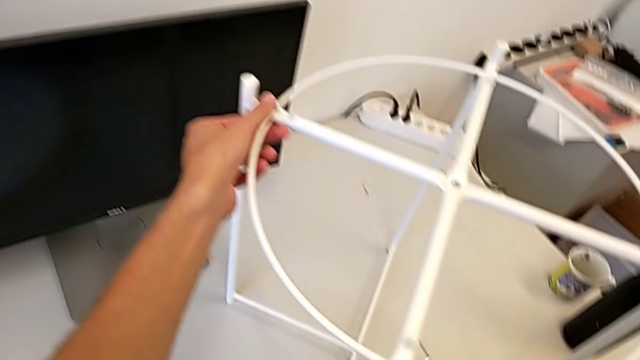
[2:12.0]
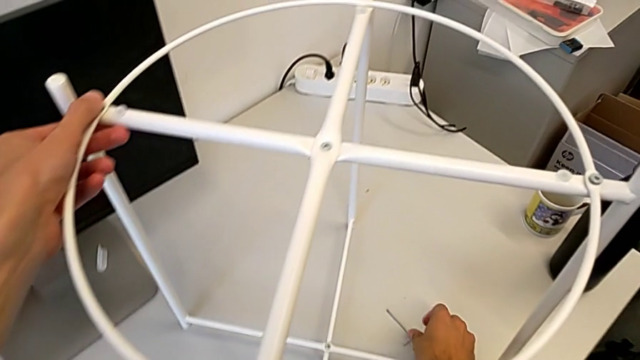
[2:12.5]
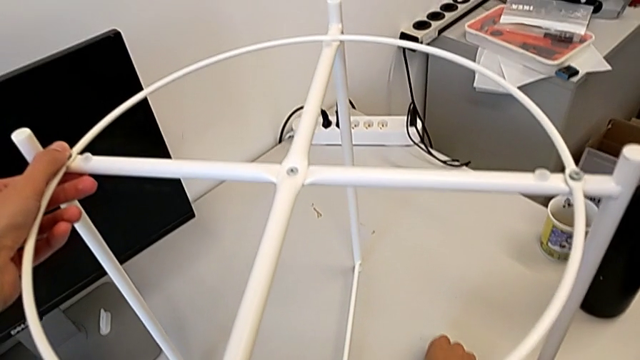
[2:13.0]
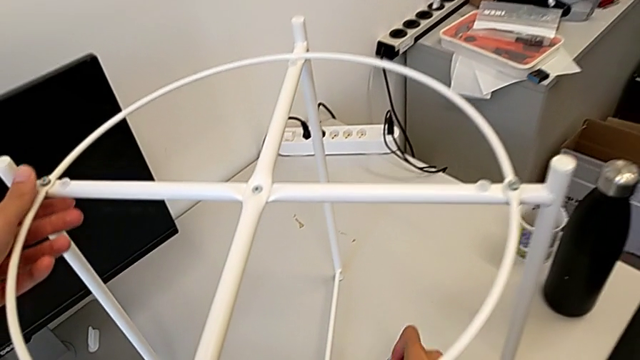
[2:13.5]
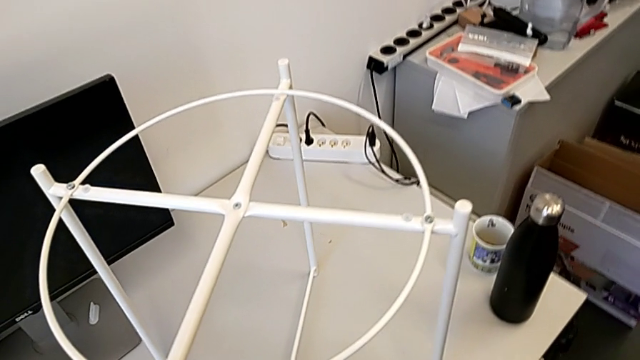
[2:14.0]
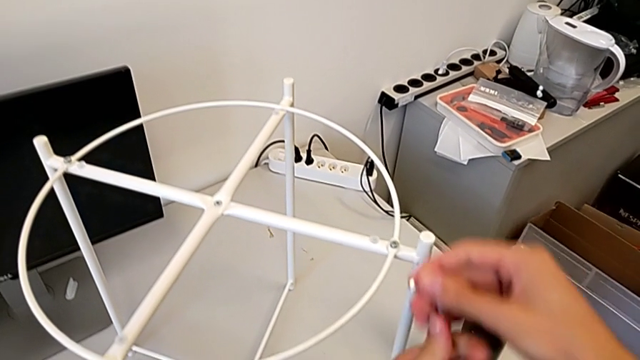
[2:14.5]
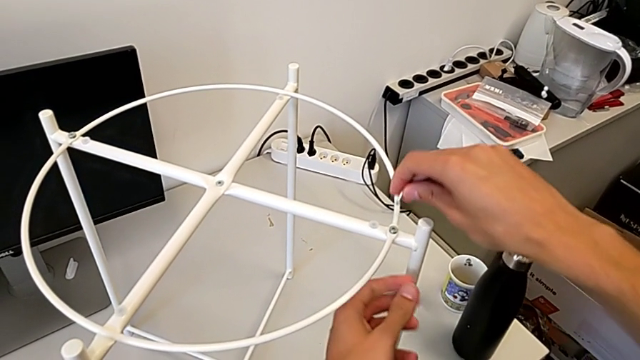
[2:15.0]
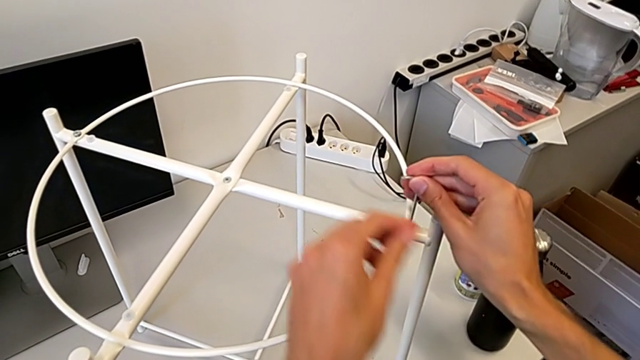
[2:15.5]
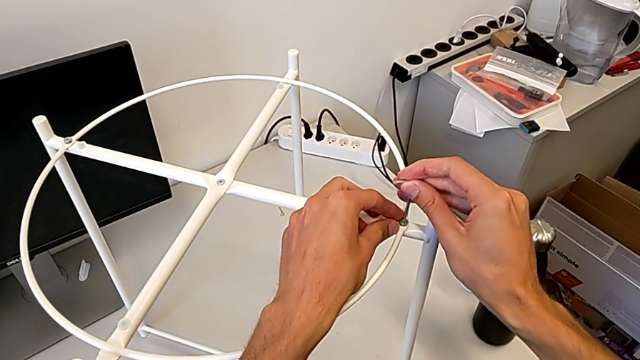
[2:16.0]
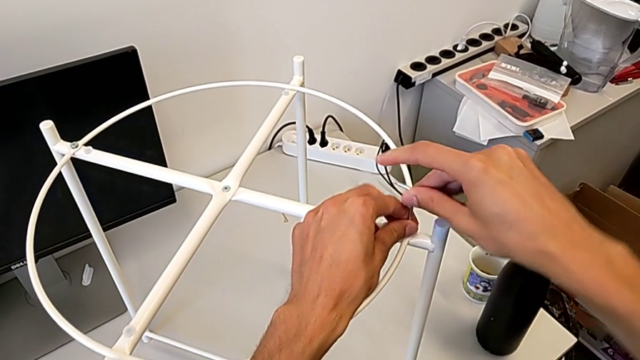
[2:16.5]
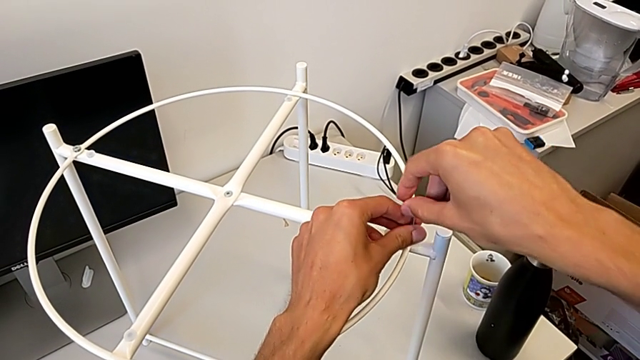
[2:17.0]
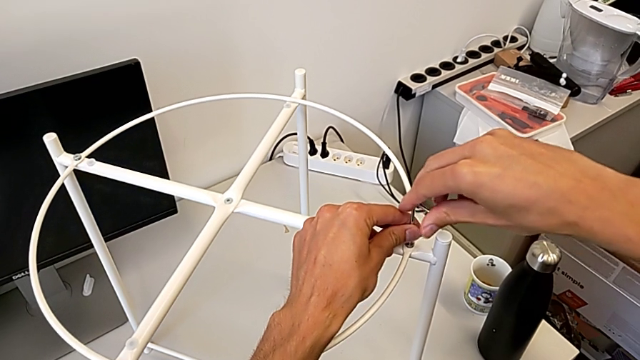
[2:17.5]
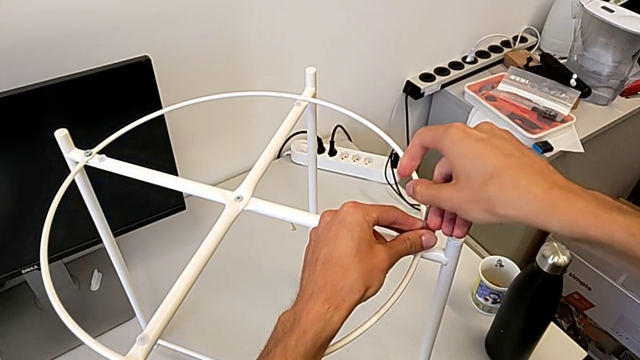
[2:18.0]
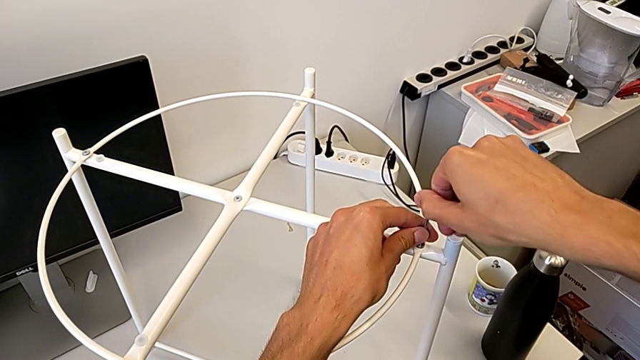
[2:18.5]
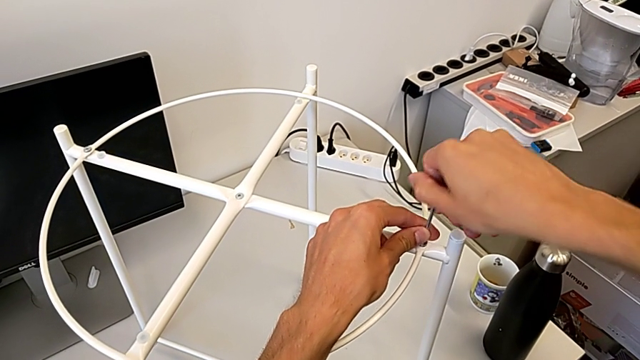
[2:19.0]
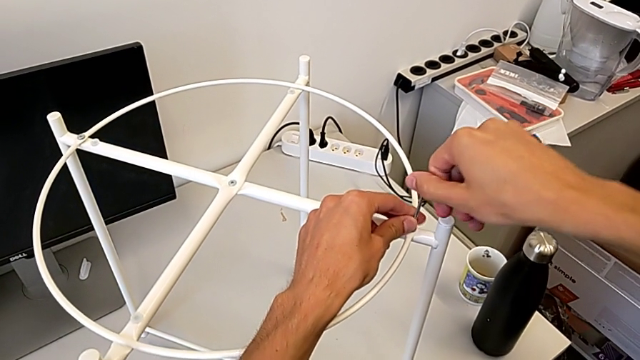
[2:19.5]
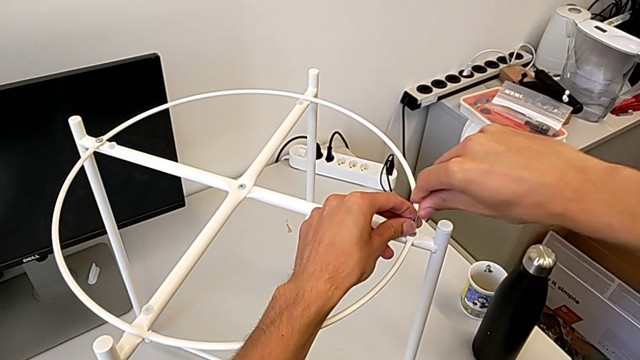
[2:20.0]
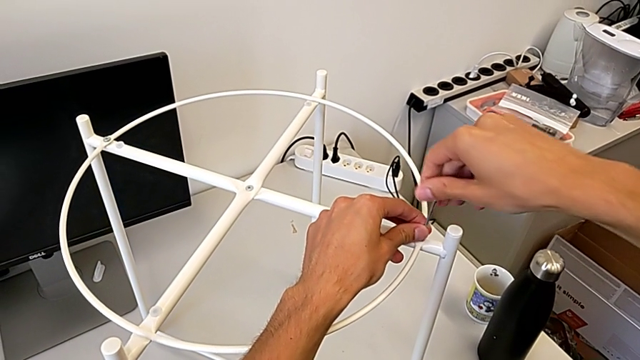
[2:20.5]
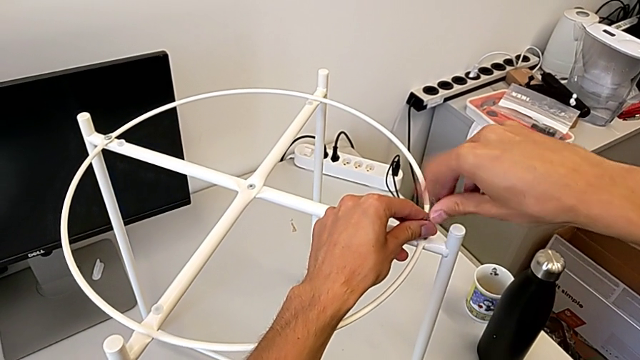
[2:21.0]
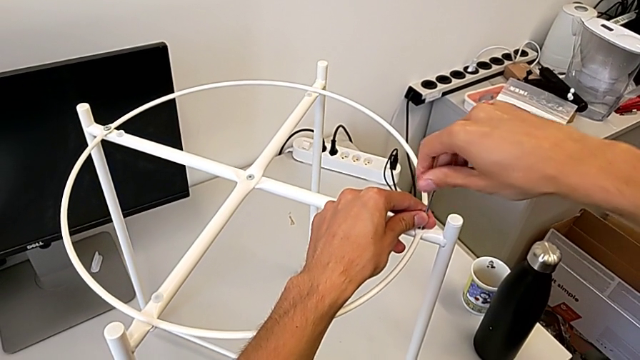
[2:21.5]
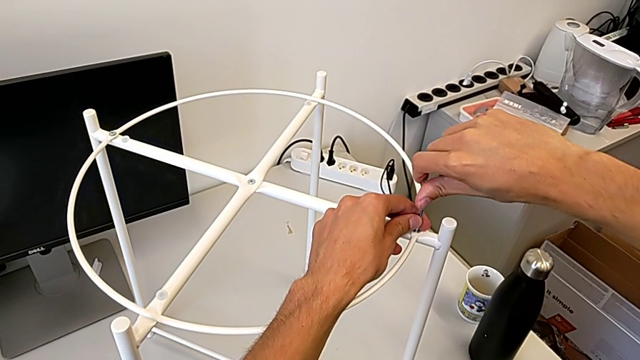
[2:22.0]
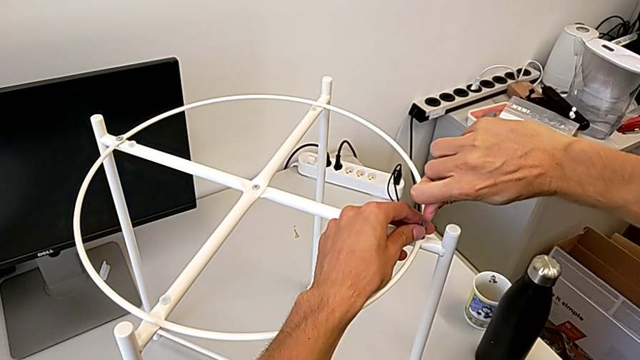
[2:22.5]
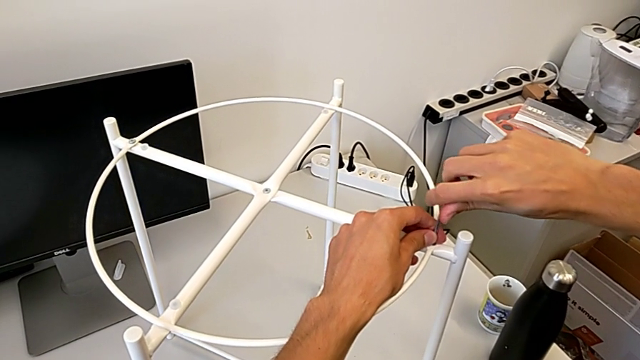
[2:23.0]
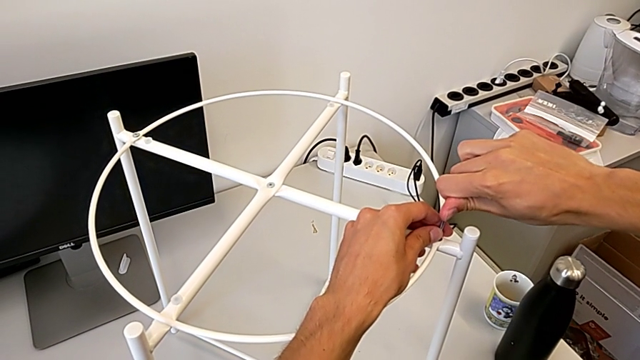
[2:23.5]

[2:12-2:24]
The camera wearer is assembling the circle atop the legs. They grab the Allen wrench, approach the hex socket head and screw it.

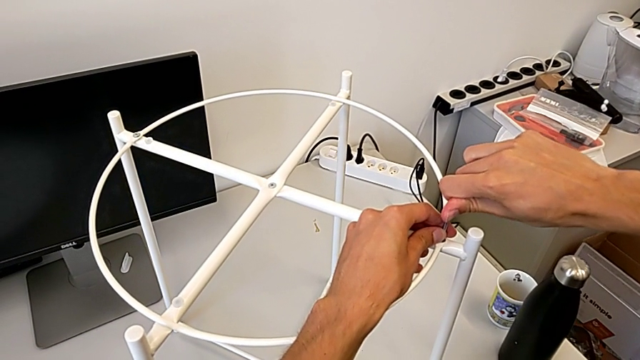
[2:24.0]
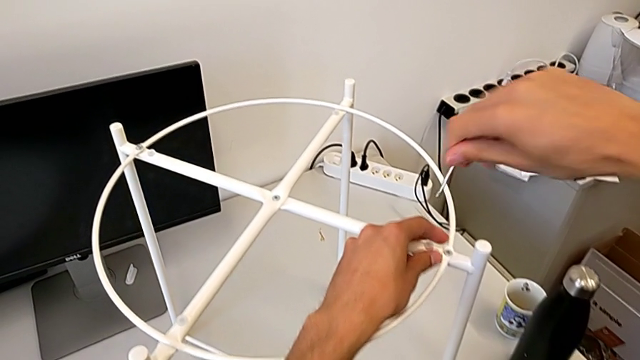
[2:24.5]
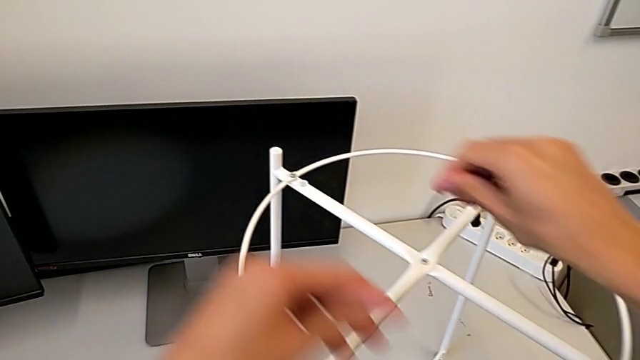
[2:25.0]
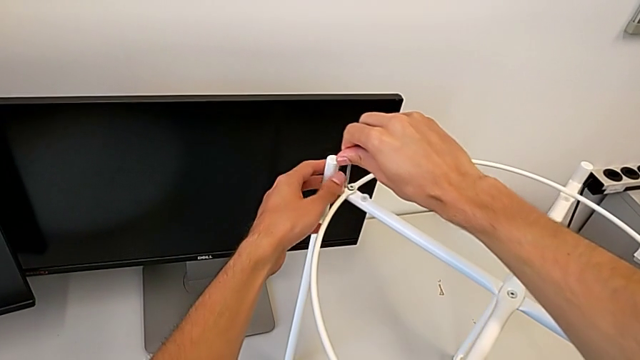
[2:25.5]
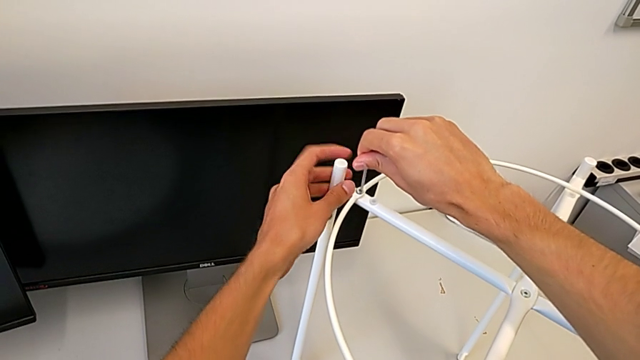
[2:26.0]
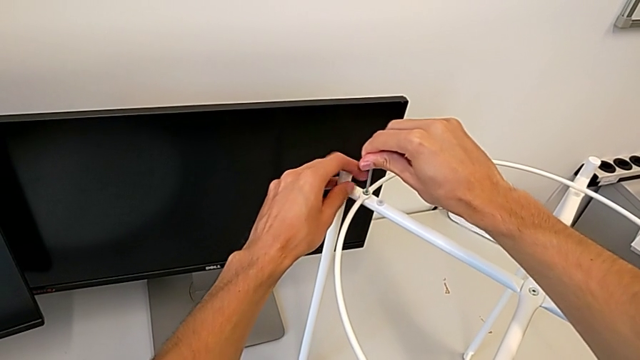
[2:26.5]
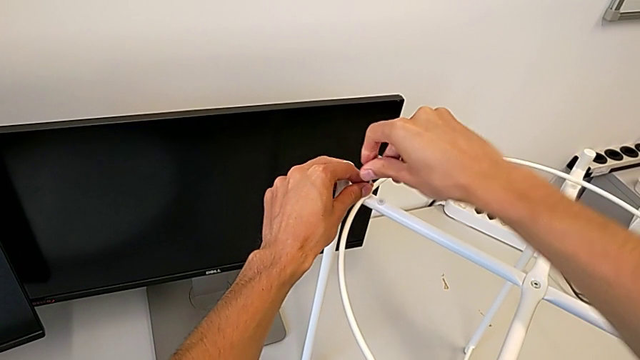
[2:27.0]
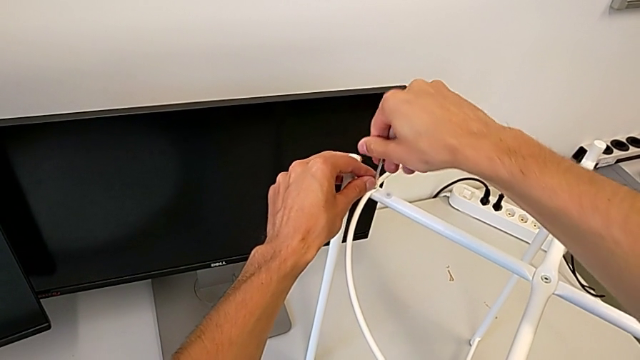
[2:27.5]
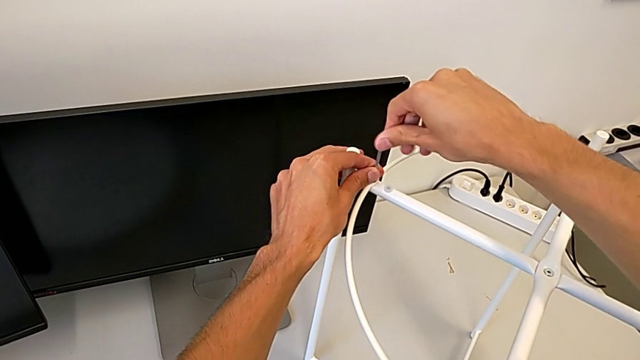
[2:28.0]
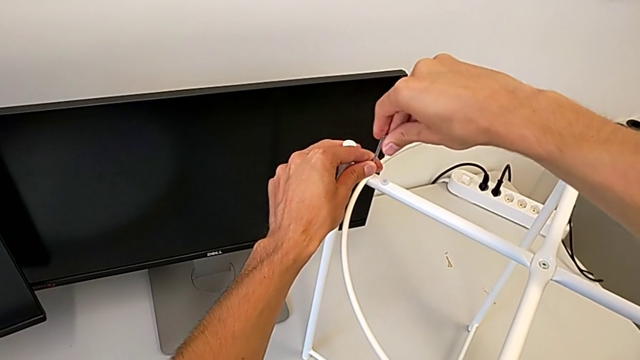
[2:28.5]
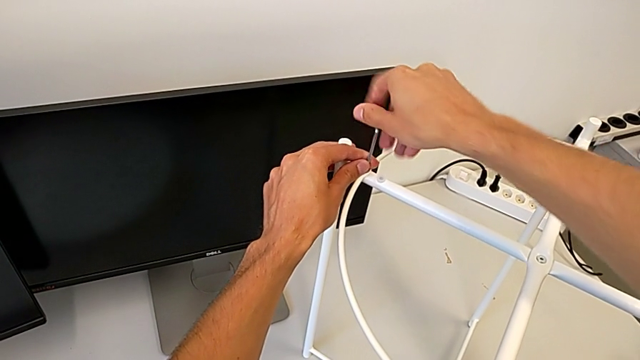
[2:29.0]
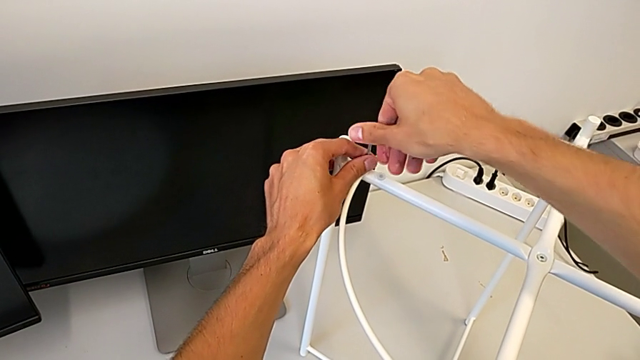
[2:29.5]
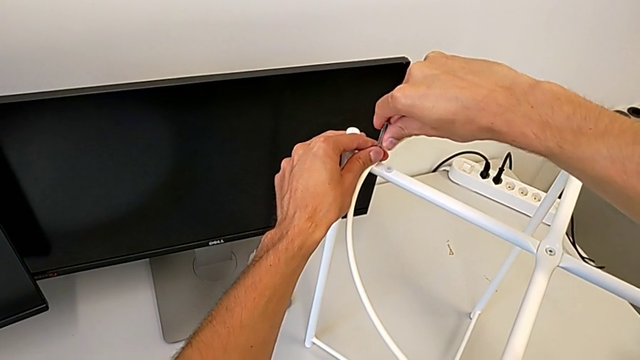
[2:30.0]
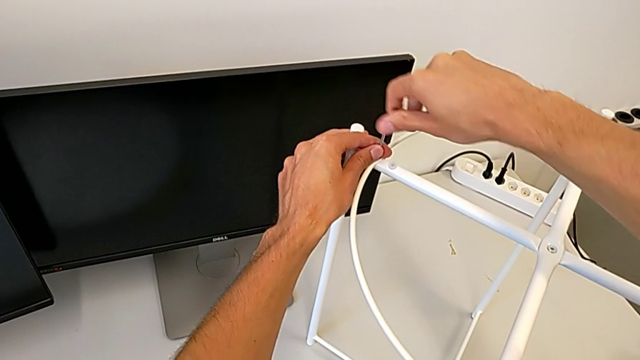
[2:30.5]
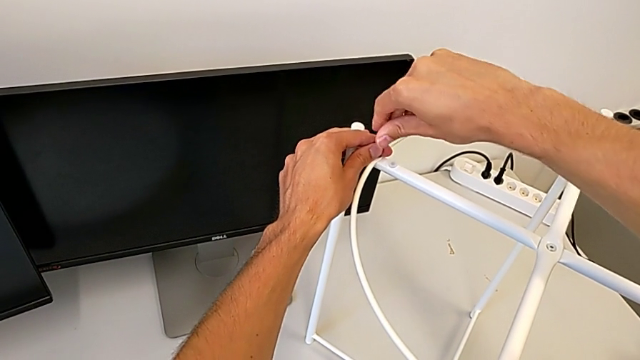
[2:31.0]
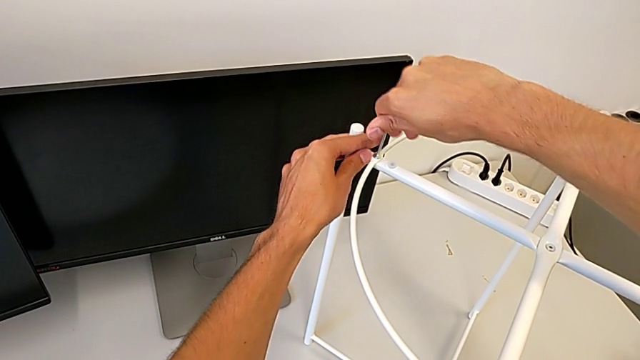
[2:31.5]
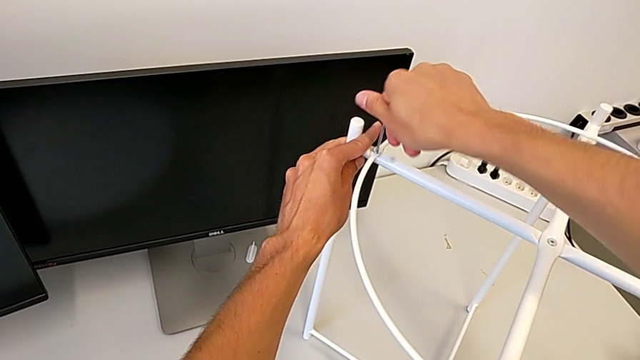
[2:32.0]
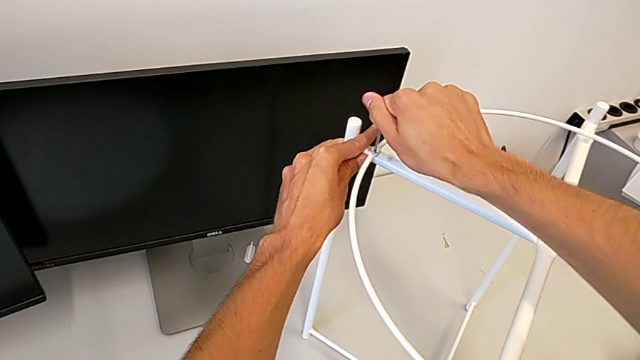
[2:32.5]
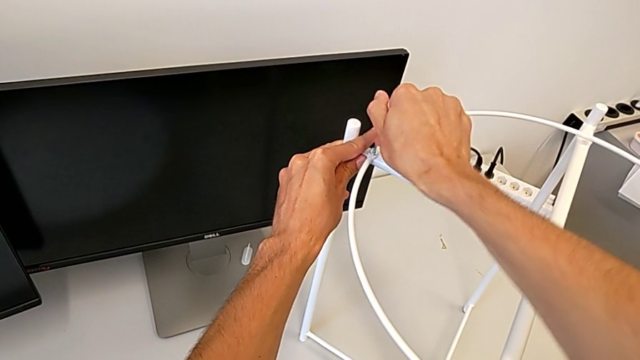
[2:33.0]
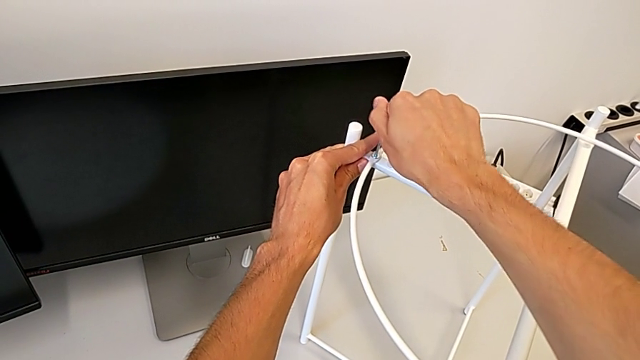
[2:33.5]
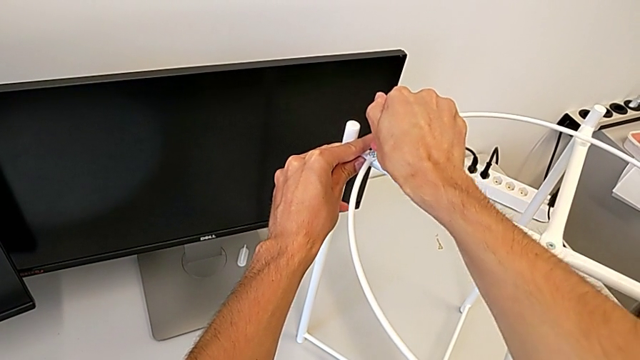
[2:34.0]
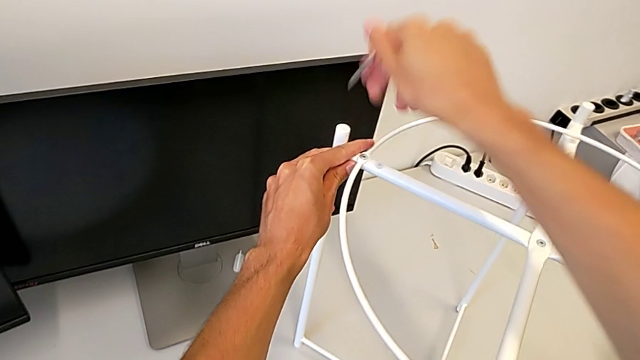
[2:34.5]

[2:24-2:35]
The camera wearer is assembling the circle atop the legs. They approach the hex socket head and screw it.
